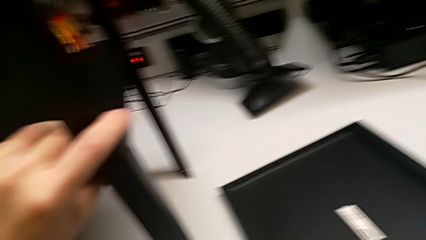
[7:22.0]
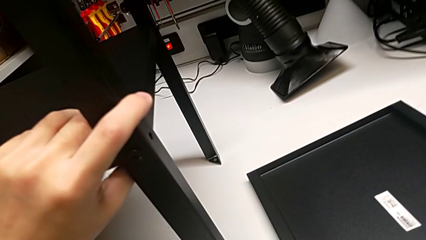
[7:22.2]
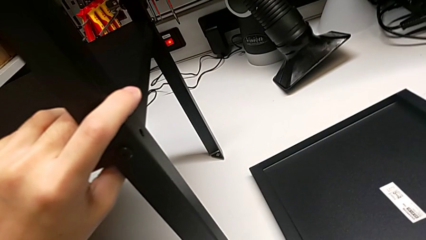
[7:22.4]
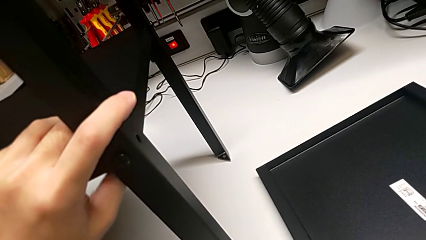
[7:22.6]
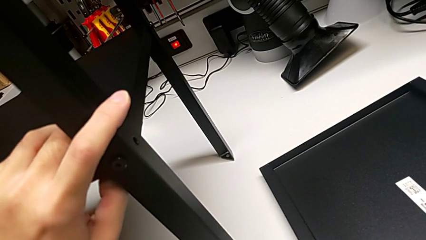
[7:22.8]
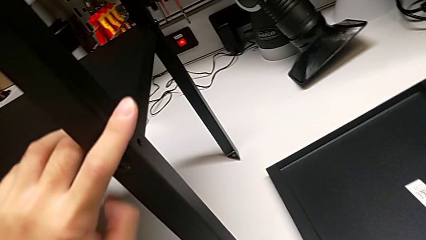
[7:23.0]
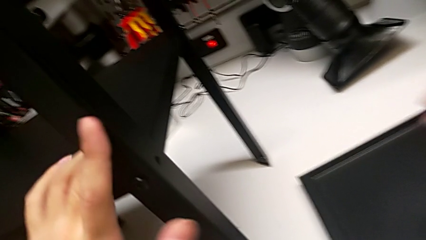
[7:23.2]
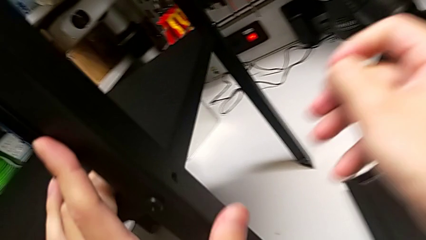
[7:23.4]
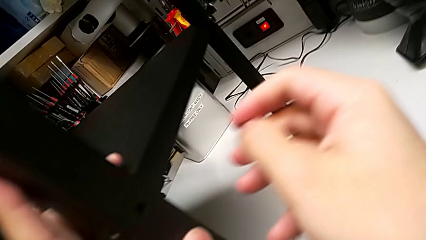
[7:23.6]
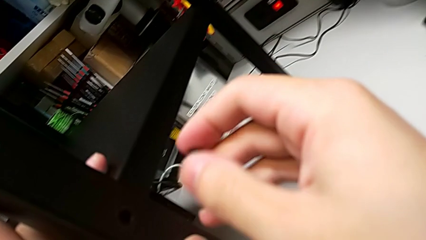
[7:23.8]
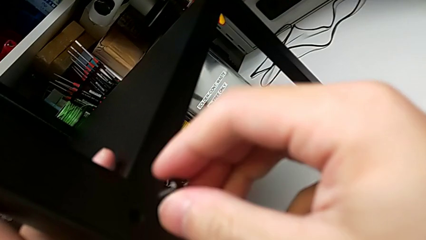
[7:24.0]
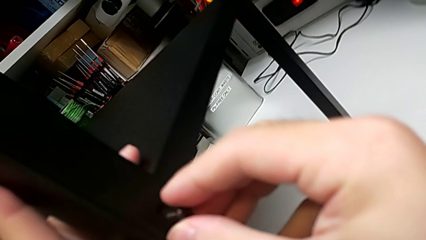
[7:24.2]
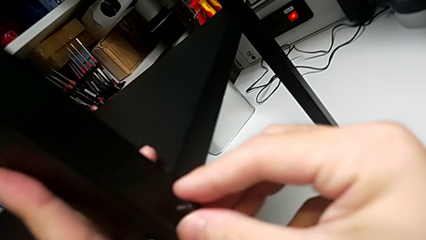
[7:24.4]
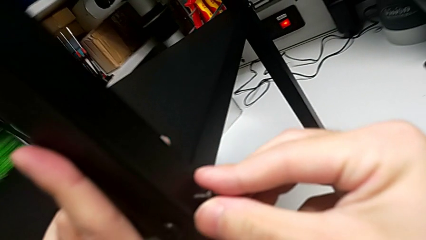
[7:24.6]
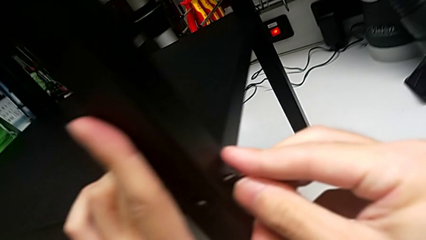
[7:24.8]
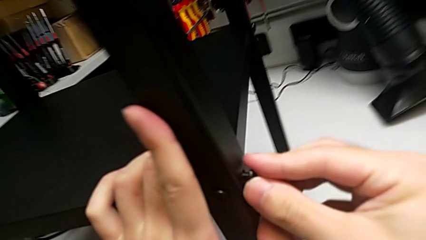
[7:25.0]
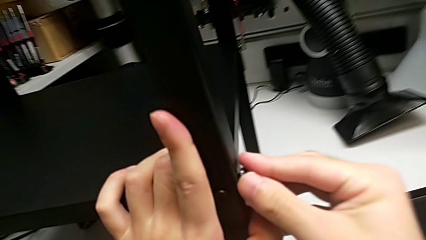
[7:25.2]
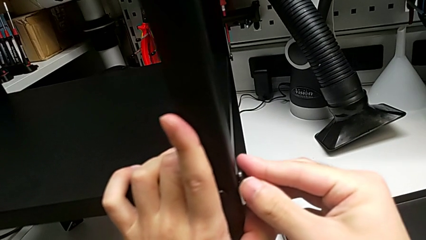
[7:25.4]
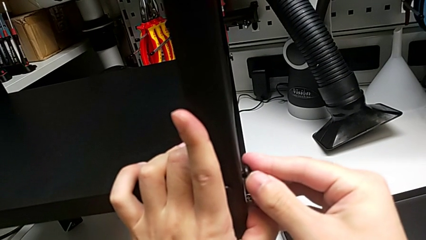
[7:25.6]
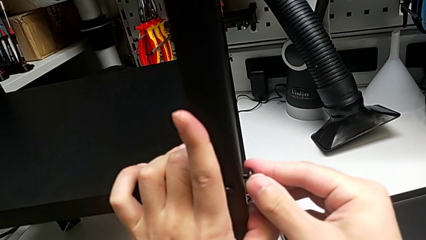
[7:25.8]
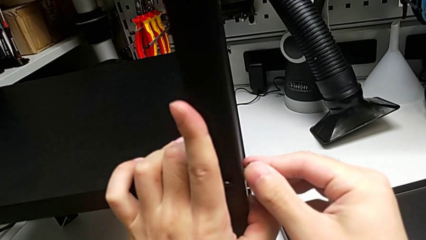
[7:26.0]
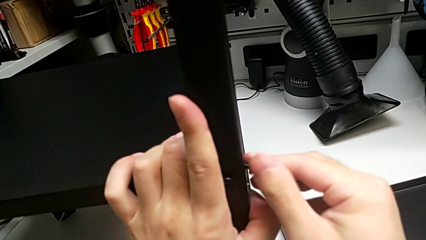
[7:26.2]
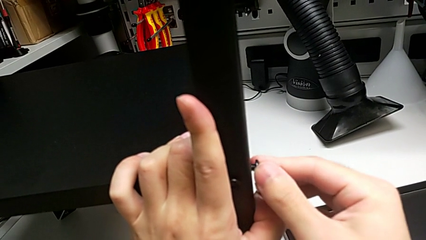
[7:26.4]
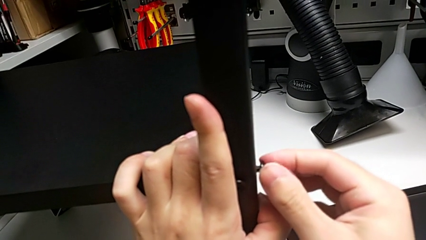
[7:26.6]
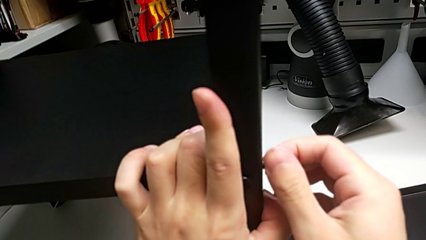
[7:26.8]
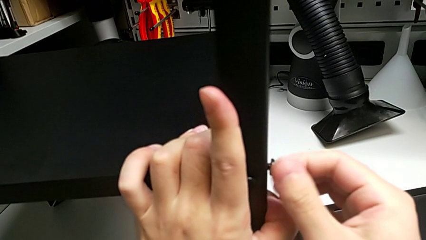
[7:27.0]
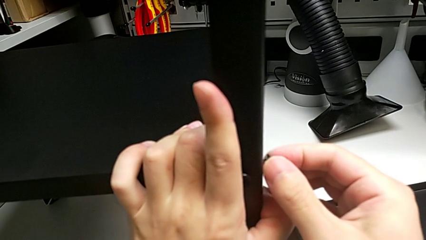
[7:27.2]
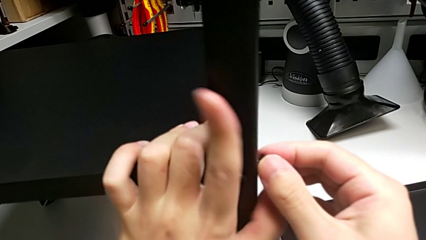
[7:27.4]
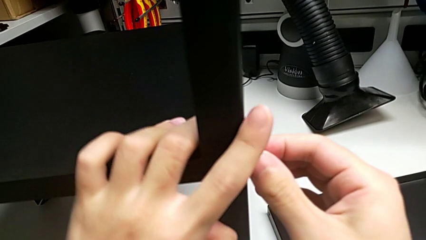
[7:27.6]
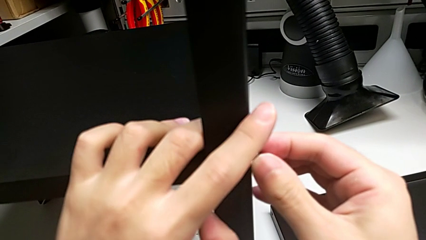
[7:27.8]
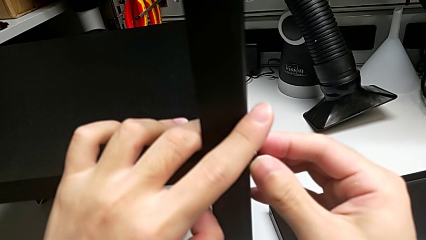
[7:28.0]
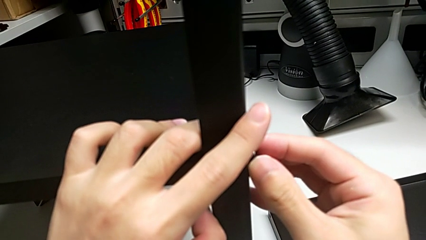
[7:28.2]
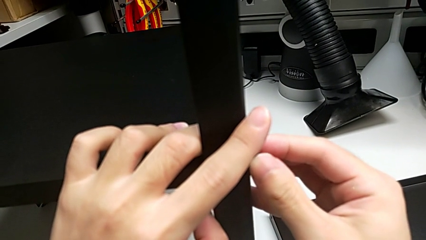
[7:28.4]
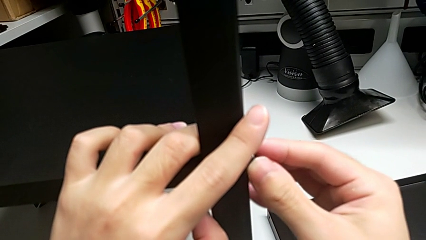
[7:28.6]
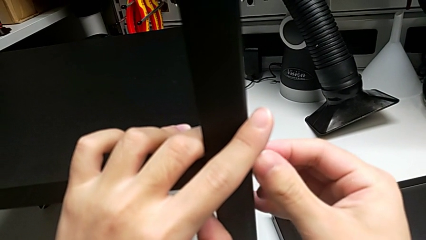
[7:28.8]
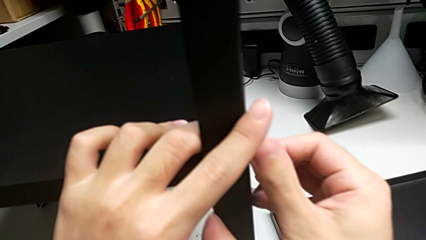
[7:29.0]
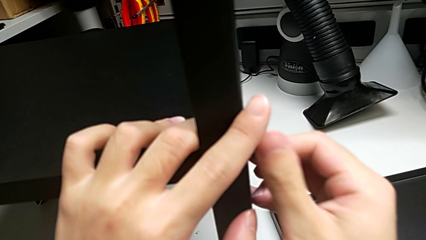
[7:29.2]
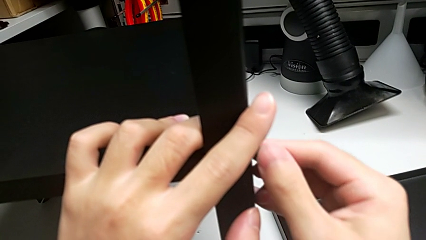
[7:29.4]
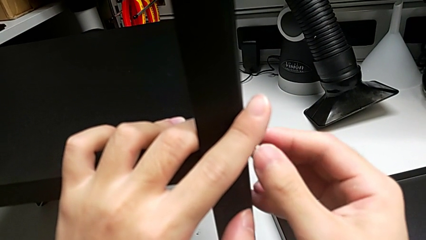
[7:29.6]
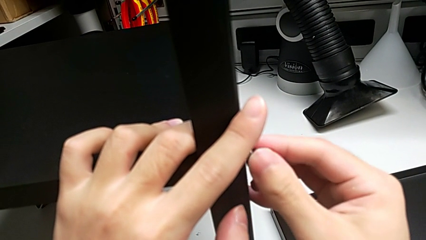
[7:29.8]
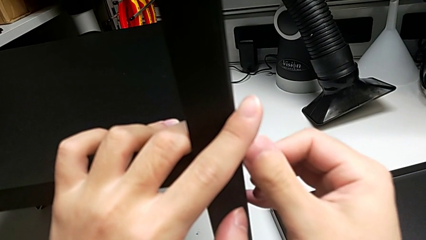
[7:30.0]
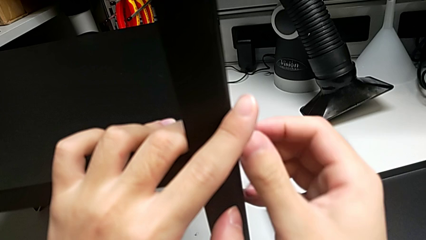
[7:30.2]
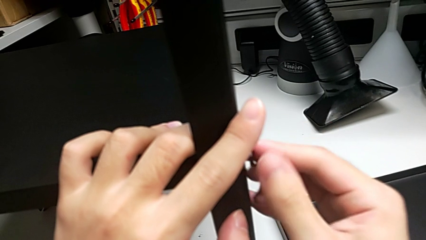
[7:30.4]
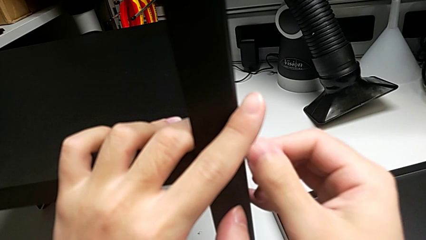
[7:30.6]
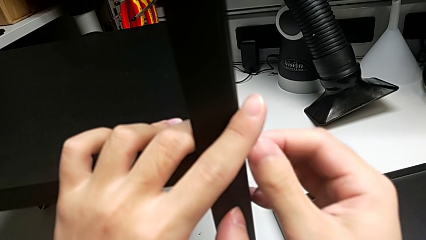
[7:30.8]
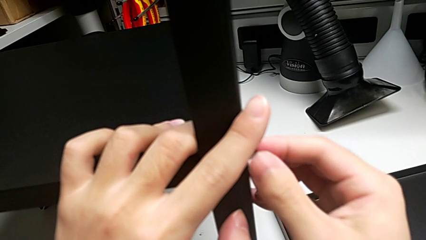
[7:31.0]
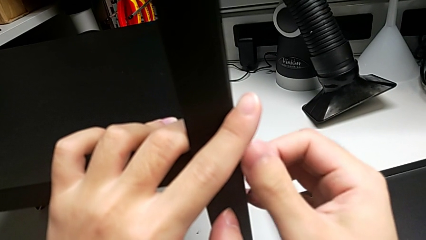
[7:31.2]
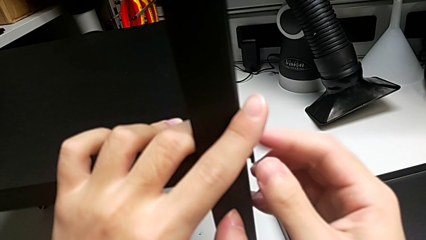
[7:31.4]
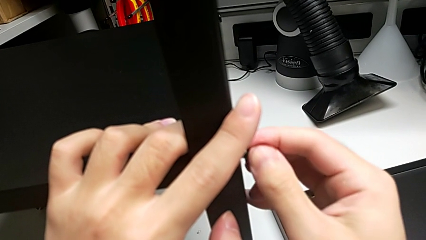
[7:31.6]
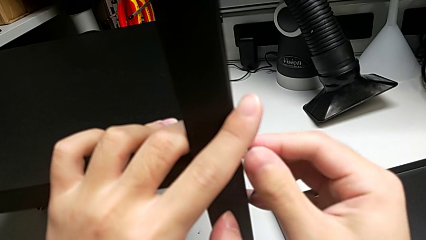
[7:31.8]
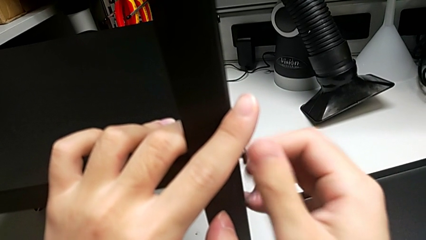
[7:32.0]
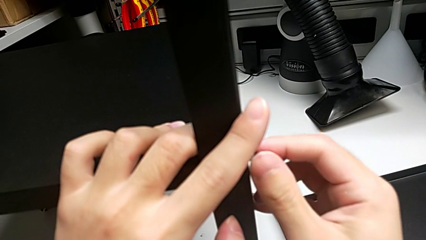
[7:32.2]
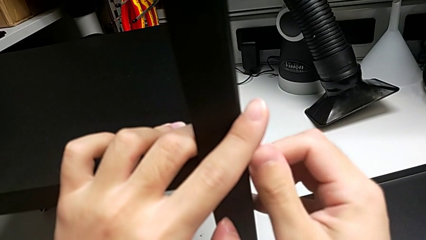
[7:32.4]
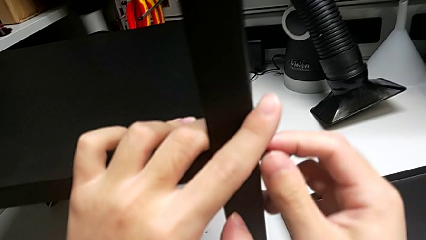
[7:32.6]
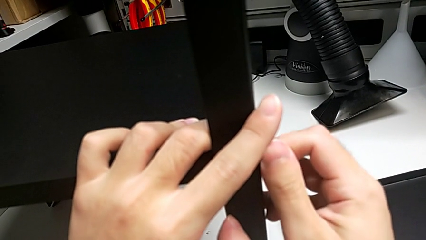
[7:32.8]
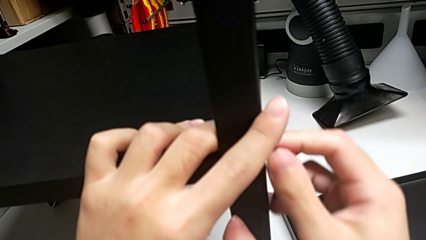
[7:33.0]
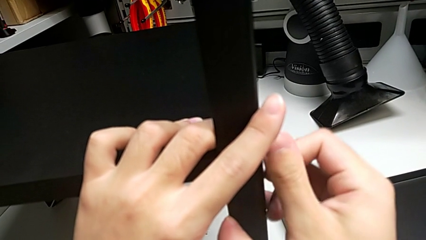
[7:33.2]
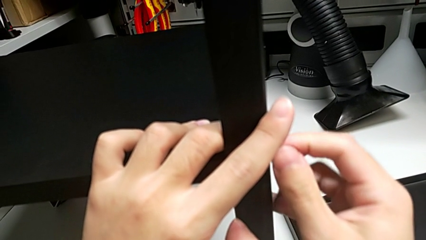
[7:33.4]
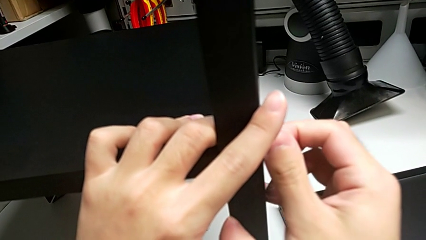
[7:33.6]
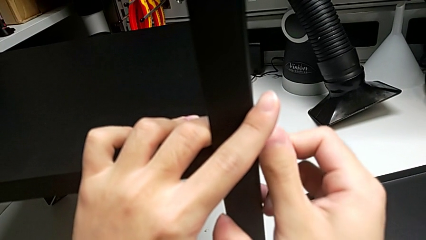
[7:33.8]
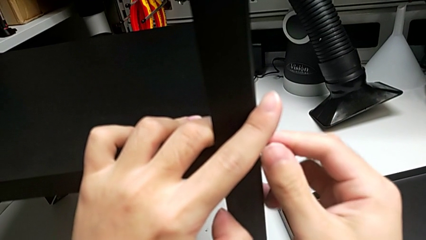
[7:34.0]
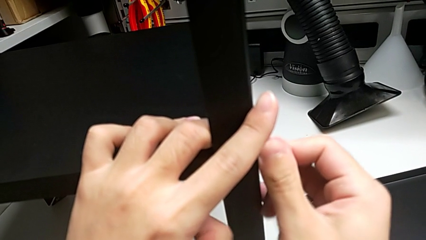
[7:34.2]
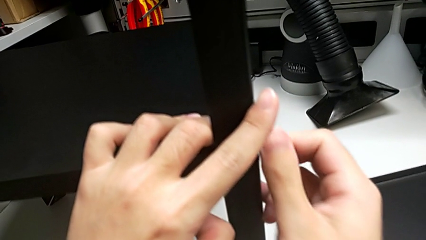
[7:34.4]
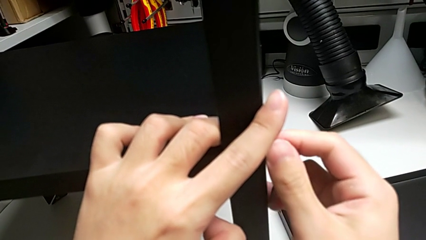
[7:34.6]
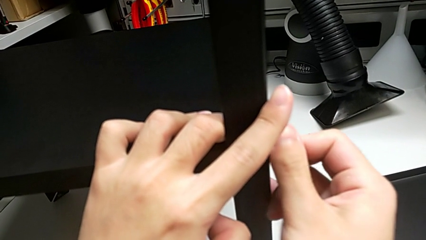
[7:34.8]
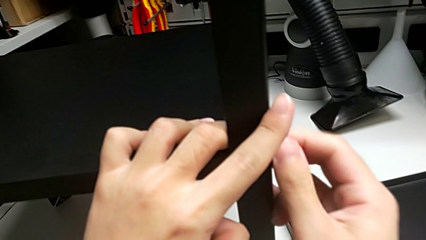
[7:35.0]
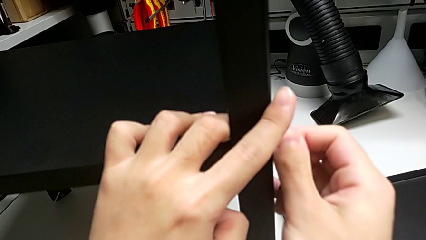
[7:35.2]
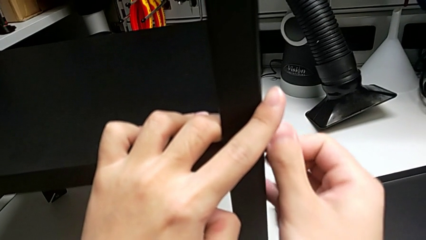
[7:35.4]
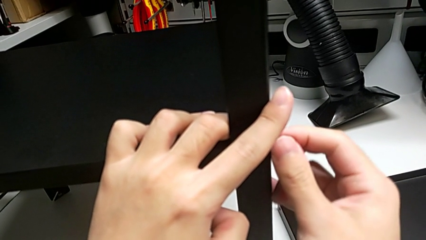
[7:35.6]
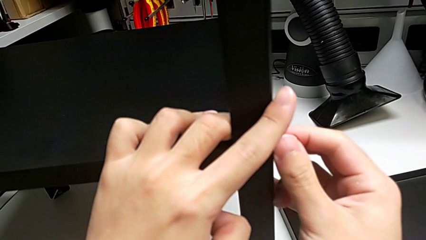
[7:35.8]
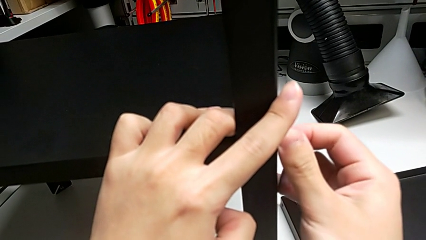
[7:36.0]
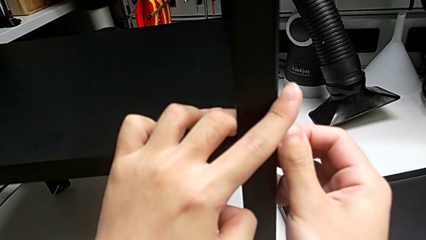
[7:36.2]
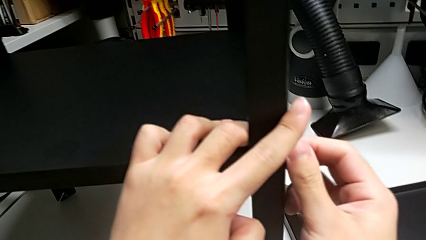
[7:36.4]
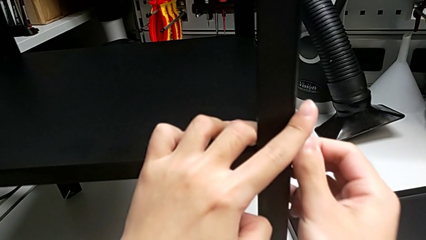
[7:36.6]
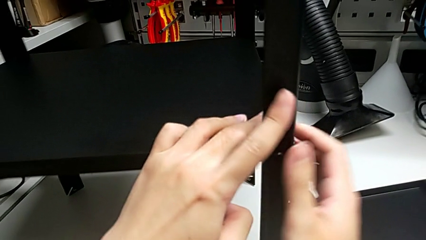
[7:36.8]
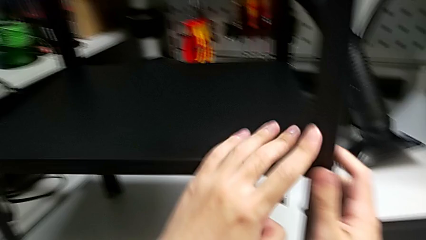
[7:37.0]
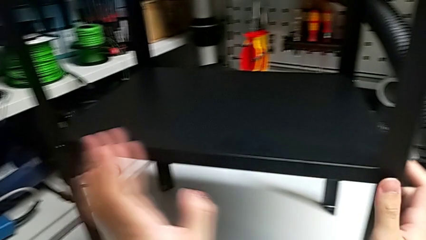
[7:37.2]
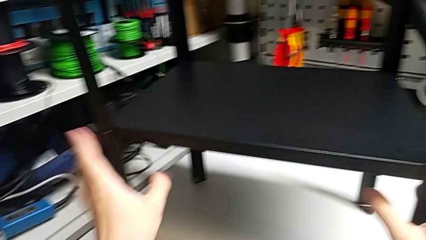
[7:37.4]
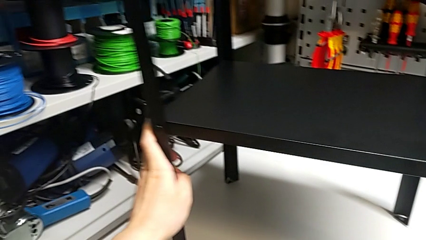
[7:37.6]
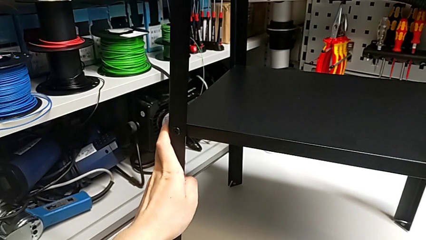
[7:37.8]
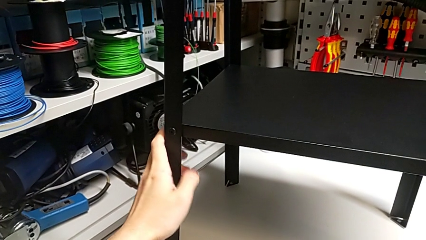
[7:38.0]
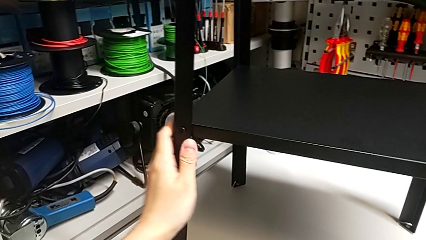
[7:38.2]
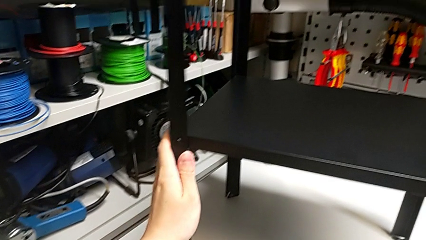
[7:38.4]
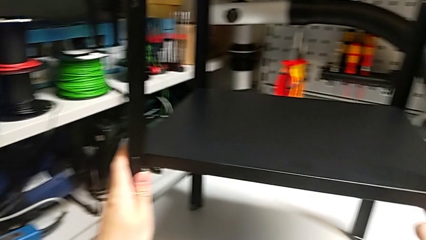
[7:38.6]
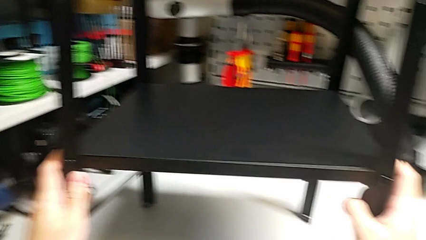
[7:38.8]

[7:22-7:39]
The camera wearer is assembling the fourth leg. They lift the second hex socket head, screw it twice and align the tray.
